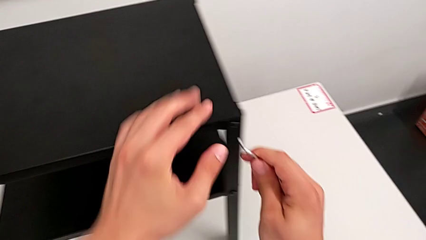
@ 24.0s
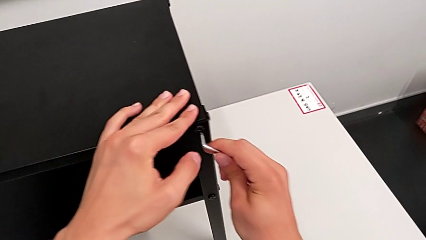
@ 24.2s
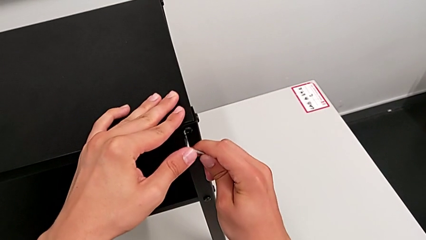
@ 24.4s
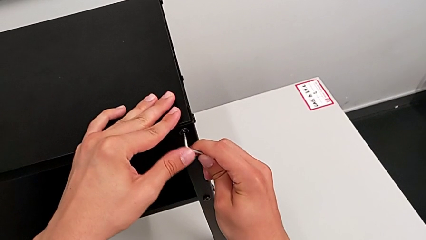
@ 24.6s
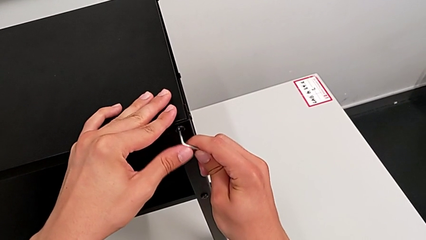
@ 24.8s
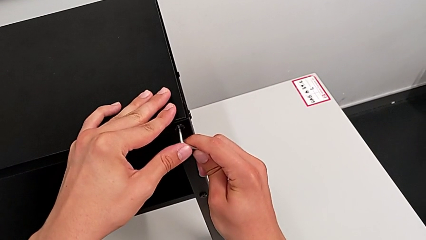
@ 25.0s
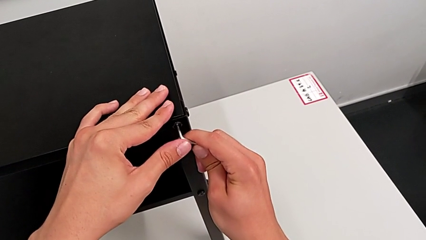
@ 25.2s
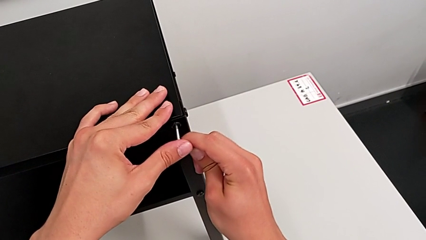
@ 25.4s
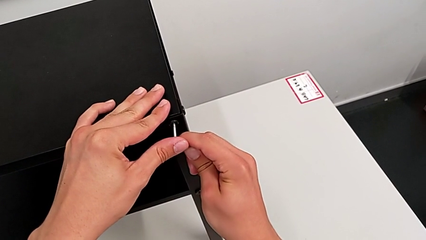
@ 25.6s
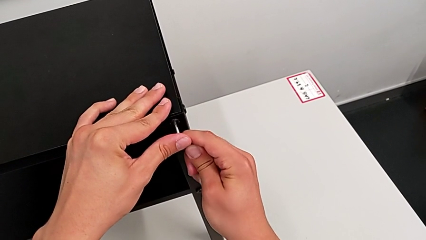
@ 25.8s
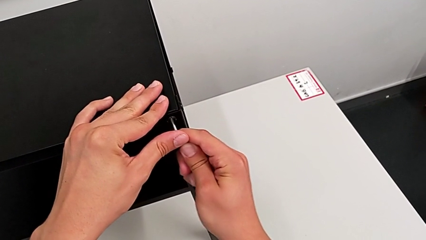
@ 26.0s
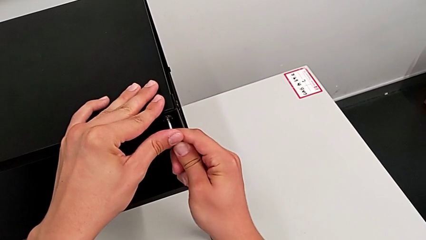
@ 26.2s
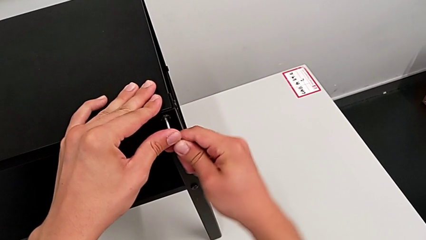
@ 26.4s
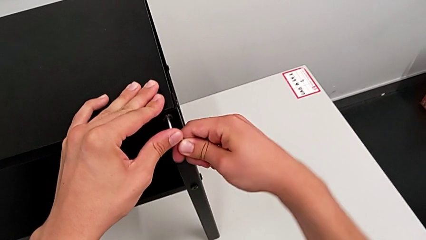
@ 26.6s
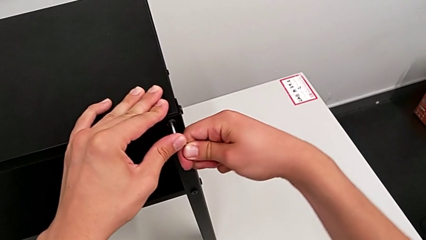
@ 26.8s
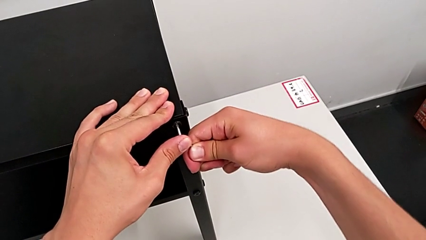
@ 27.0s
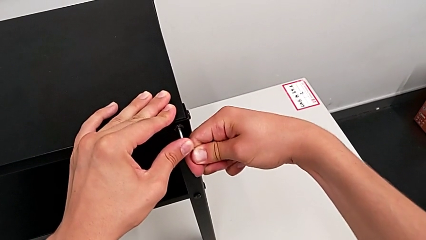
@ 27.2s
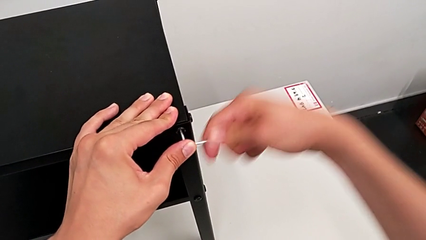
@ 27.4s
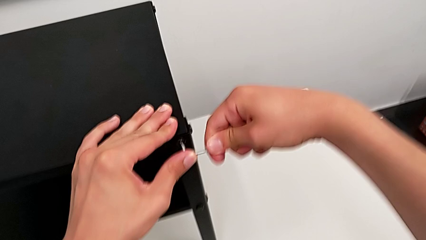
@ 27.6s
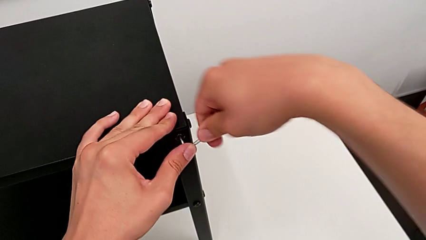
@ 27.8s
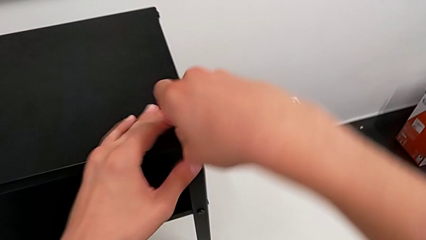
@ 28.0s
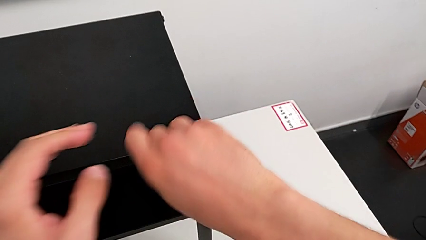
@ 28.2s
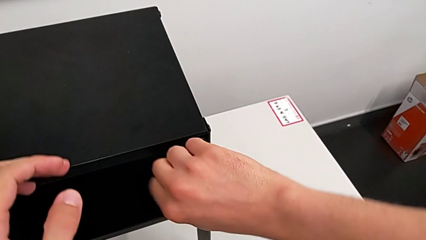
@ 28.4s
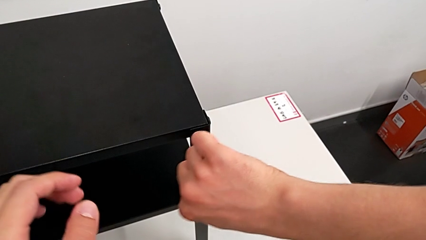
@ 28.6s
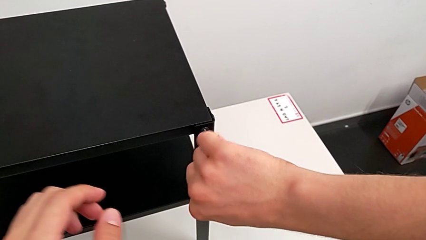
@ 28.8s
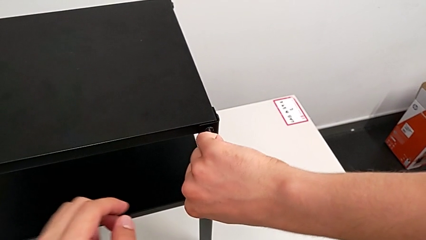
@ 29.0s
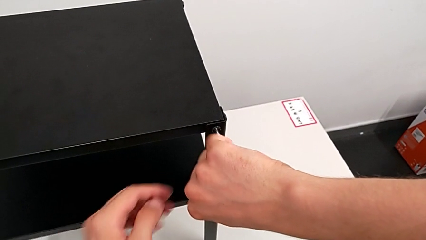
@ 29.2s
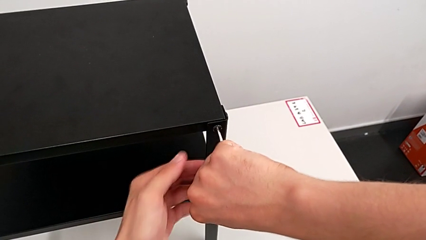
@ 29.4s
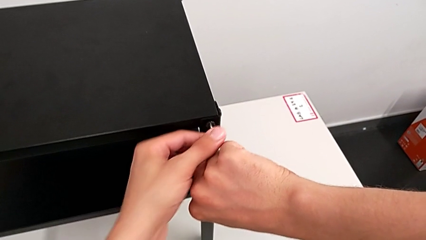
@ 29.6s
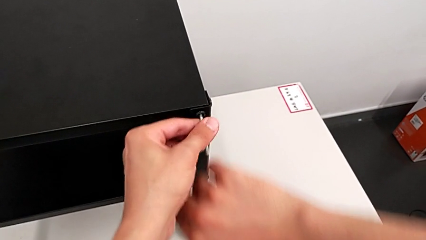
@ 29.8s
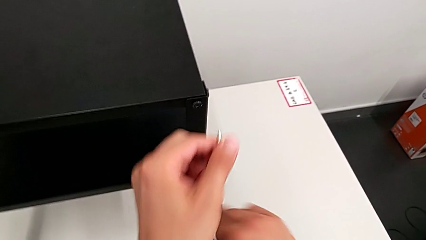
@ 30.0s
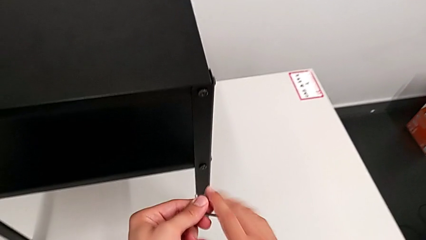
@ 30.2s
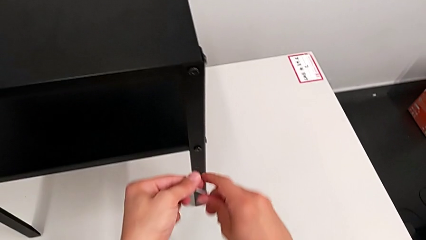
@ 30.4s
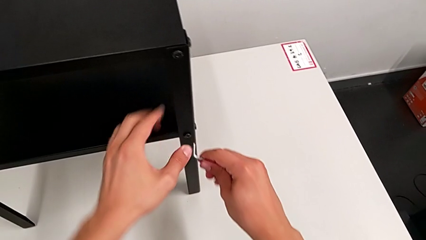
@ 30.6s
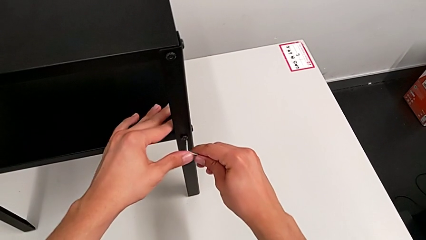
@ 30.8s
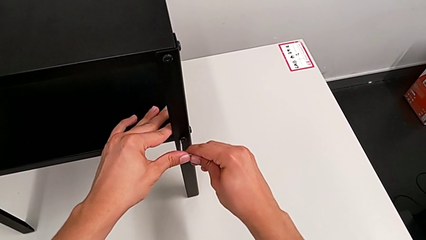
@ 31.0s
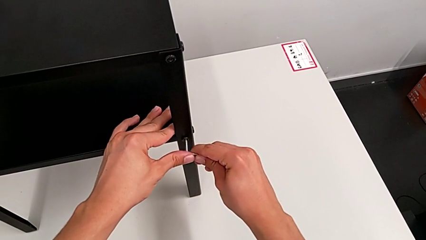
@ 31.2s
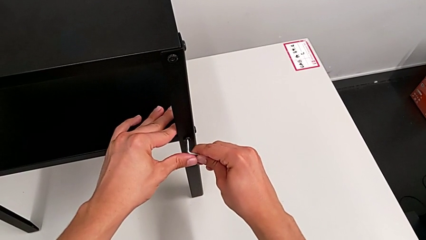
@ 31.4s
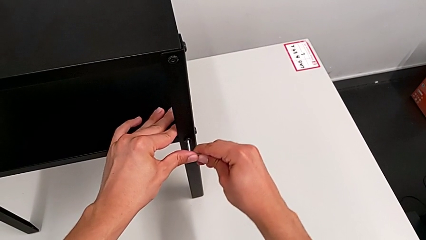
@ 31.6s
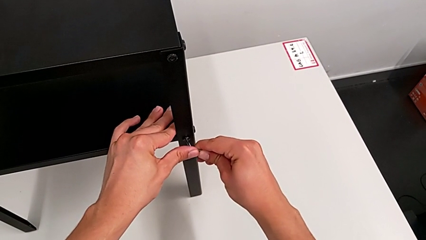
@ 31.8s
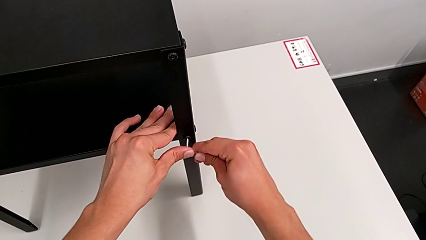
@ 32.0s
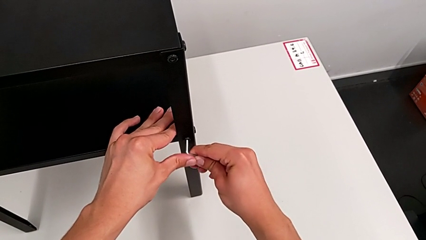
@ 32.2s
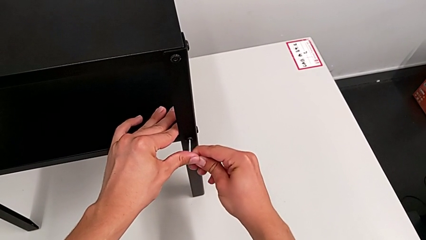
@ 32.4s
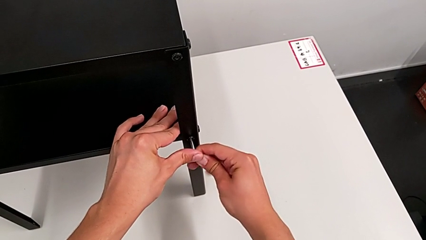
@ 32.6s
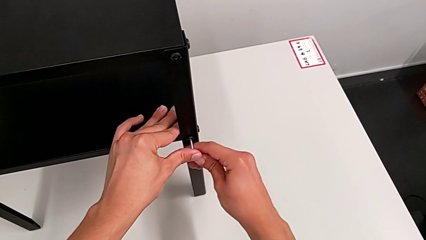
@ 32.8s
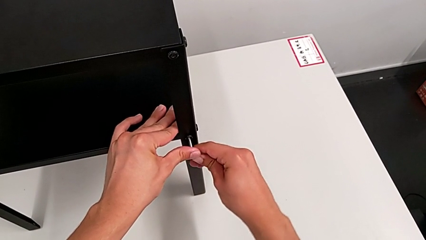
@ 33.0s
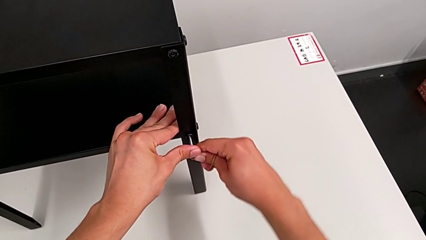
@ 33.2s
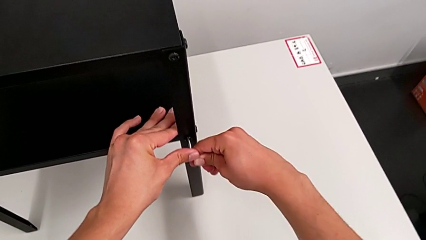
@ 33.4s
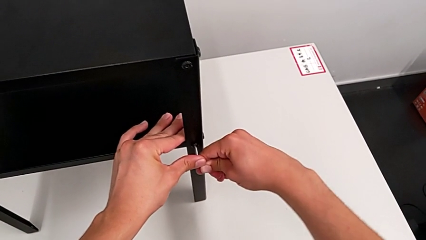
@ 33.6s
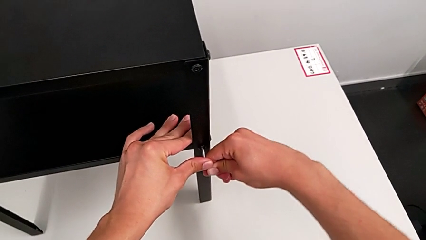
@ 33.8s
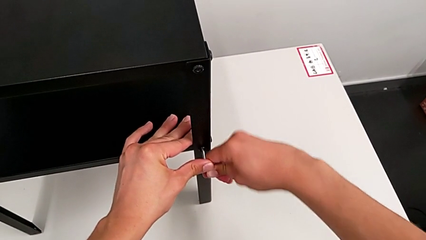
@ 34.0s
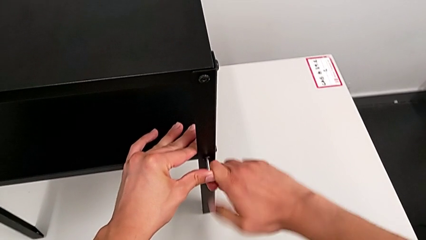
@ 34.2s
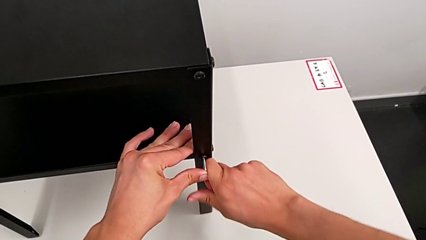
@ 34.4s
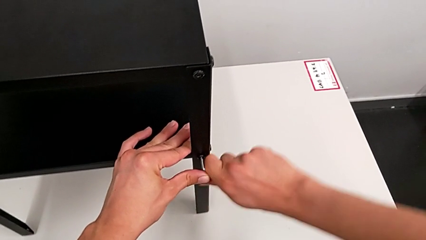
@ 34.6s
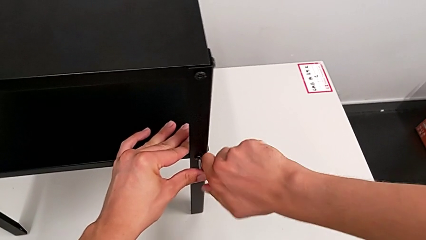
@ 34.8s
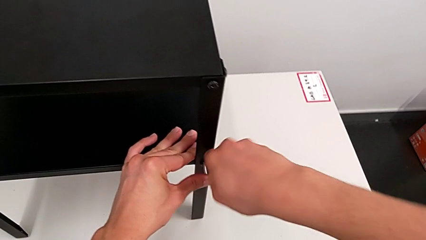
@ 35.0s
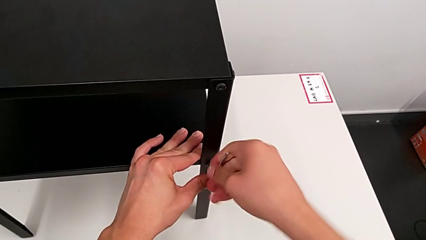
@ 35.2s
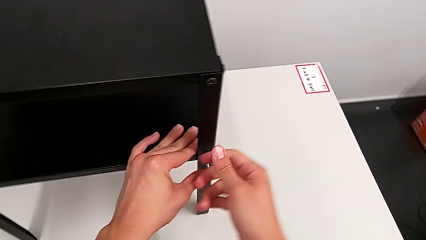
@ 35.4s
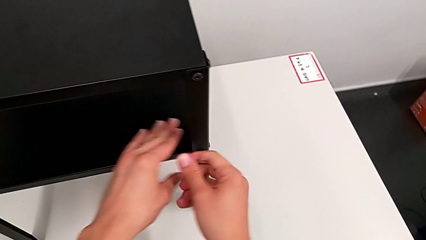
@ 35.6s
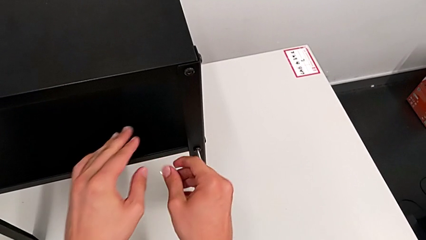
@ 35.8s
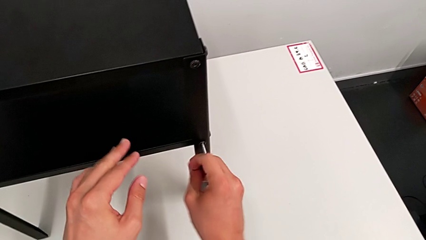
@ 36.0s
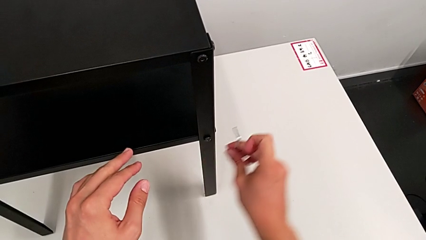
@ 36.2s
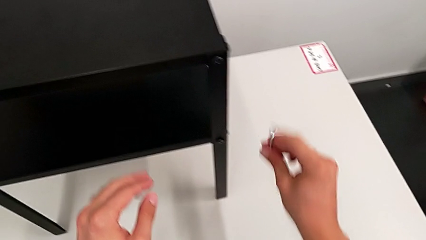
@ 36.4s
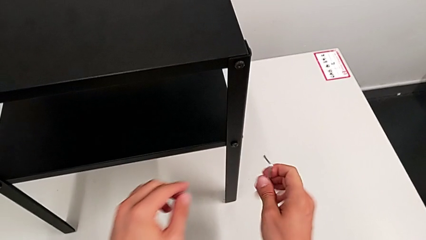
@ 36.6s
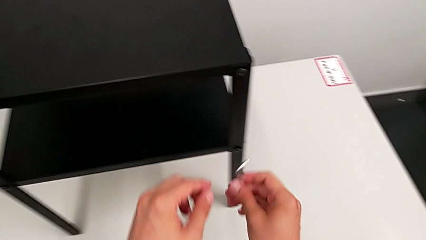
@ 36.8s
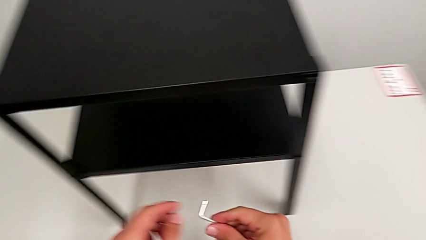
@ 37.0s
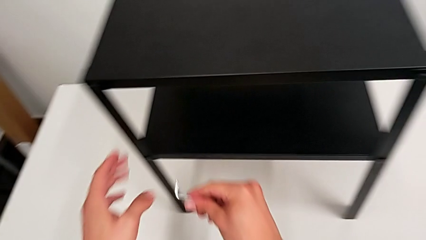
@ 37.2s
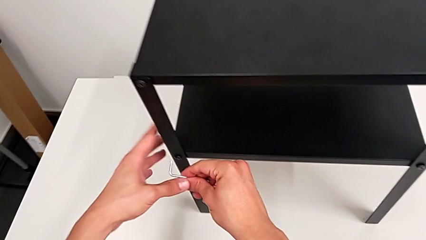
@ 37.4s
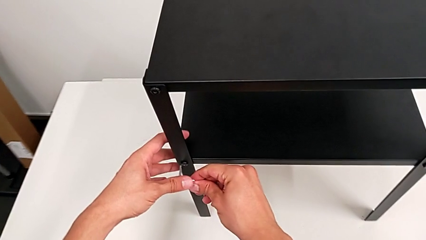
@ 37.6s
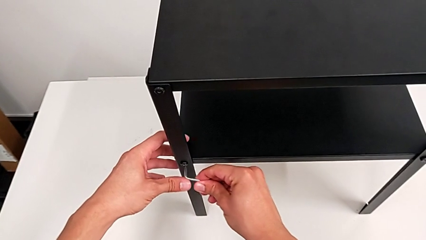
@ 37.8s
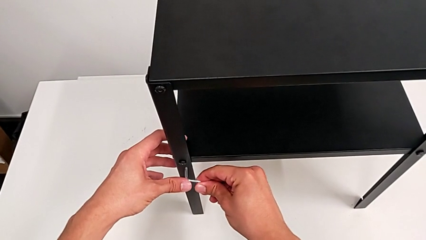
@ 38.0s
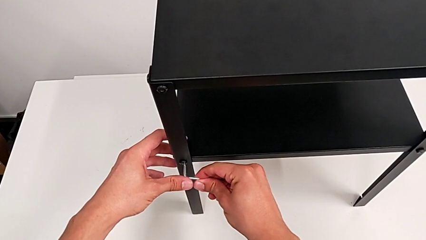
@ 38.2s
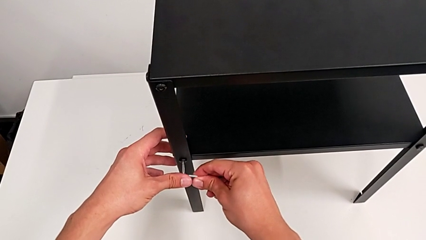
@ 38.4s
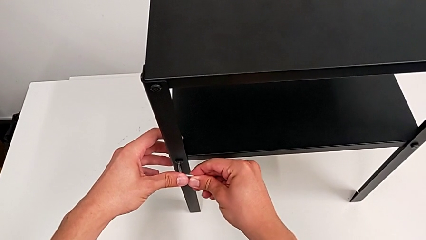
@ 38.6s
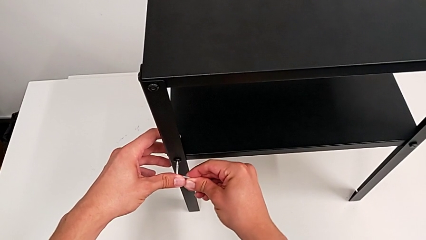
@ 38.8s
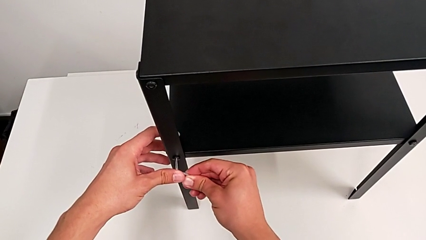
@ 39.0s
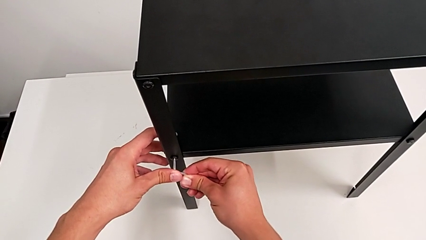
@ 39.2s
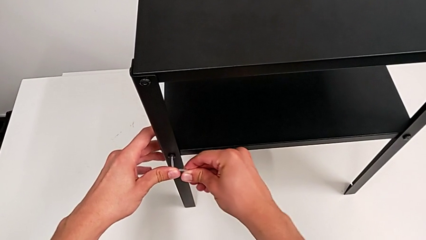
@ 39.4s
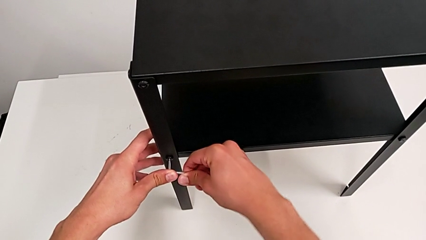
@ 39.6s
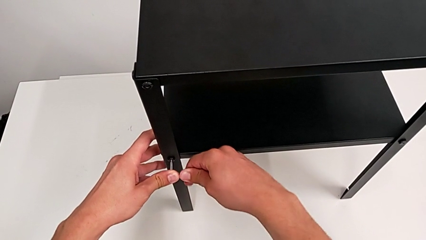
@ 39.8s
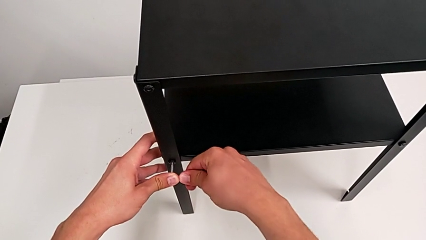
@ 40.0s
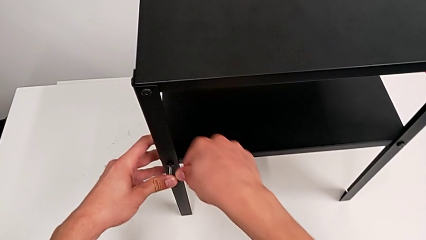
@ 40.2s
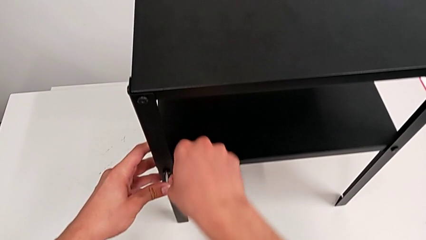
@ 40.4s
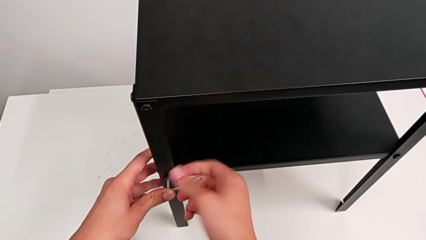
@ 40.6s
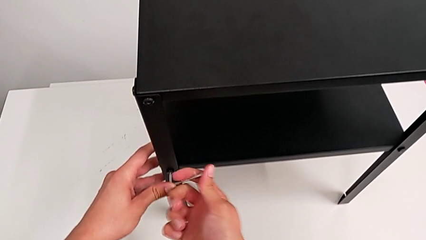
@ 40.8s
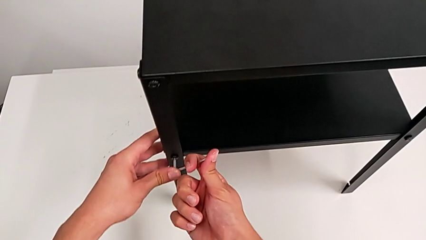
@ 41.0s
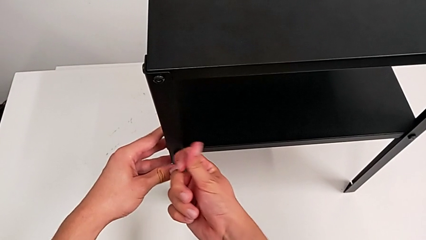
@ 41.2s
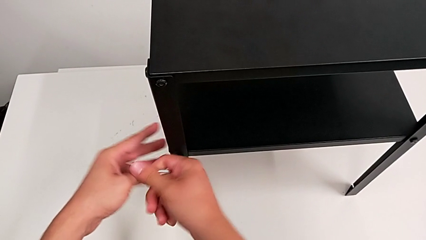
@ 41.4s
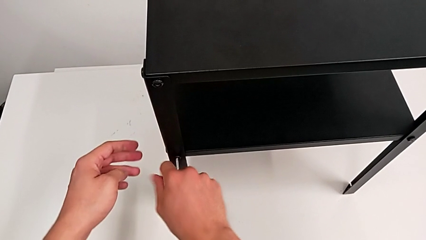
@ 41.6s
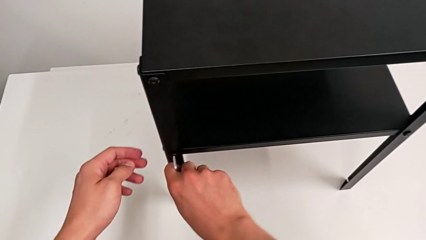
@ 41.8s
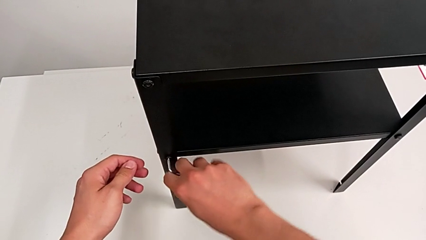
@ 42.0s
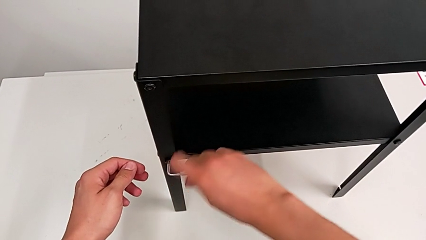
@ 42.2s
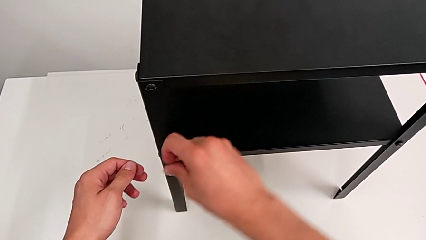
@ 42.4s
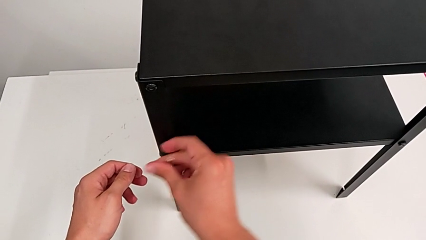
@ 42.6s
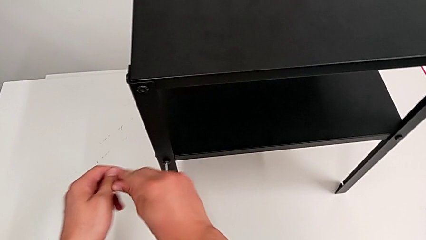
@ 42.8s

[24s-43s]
The camera wearer is loosening the hex socket heads. They insert the Allen wrench, unscrew the hex socket head, withdraw the Allen wrench, insert it, unscrew the hex socket head, withdraw the Allen wrench, approach the hex socket head, insert the Allen wrench and unscrew the hex socket head.
